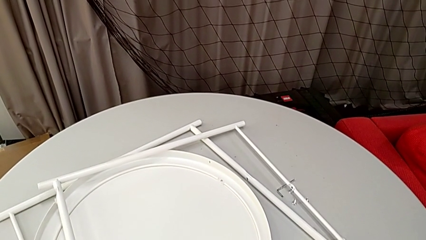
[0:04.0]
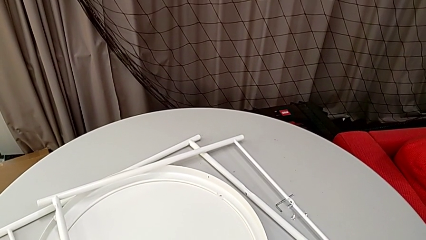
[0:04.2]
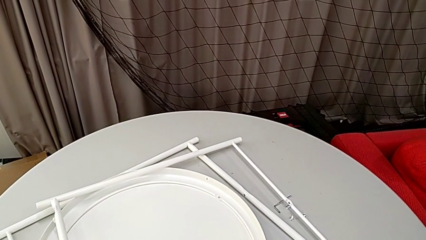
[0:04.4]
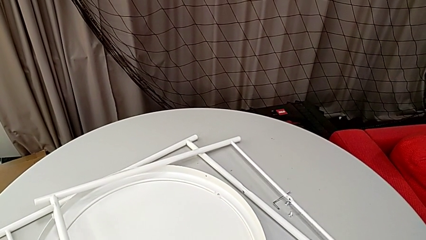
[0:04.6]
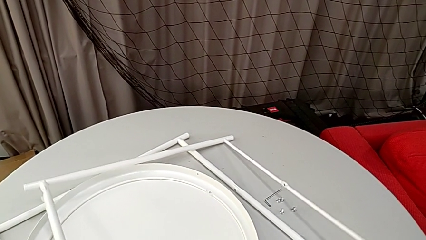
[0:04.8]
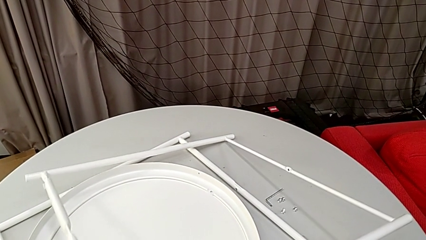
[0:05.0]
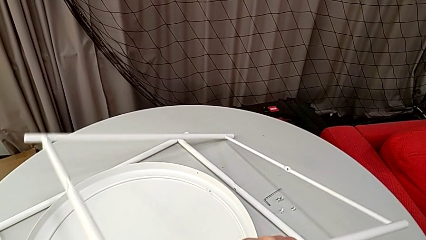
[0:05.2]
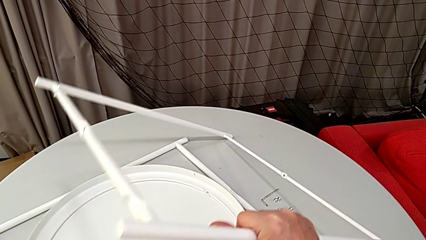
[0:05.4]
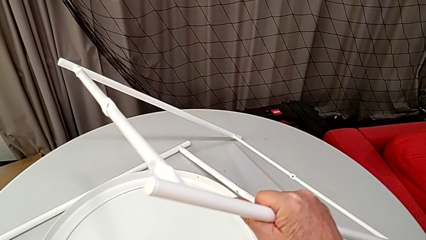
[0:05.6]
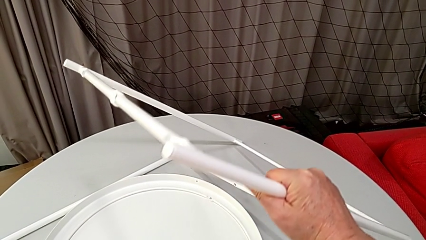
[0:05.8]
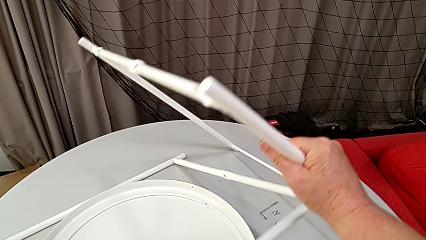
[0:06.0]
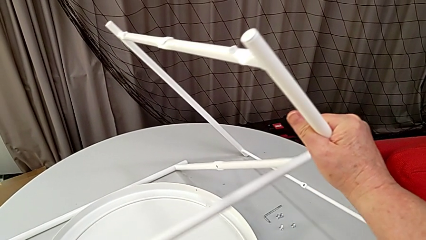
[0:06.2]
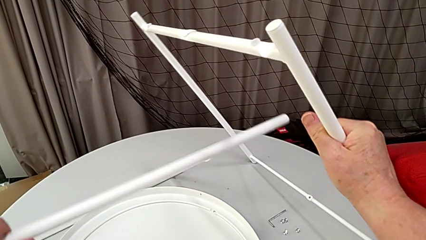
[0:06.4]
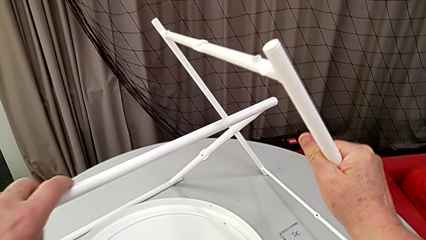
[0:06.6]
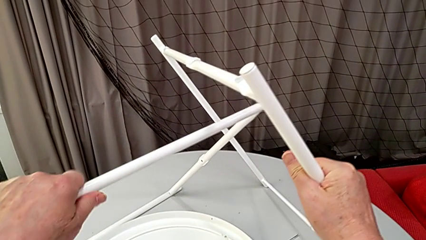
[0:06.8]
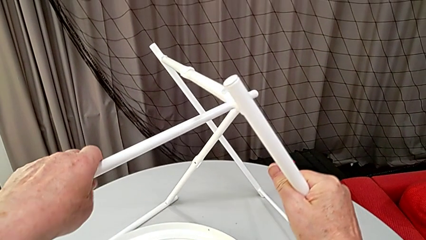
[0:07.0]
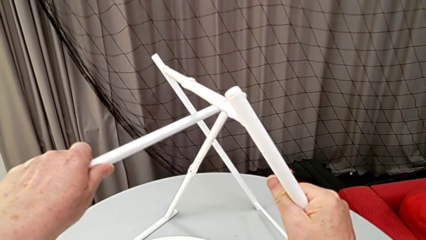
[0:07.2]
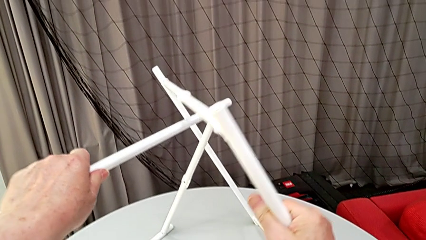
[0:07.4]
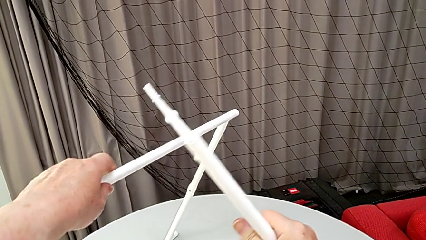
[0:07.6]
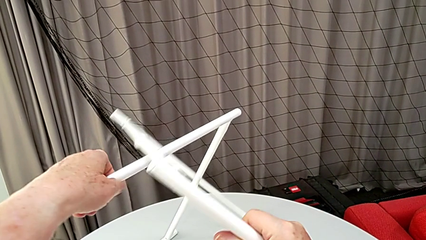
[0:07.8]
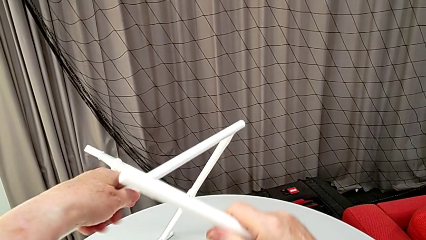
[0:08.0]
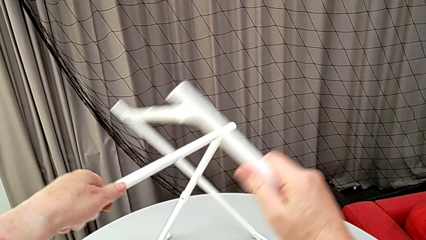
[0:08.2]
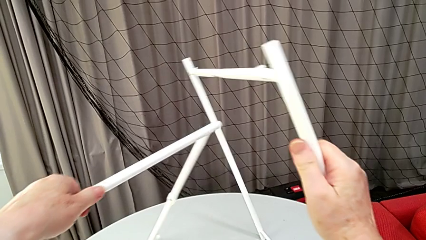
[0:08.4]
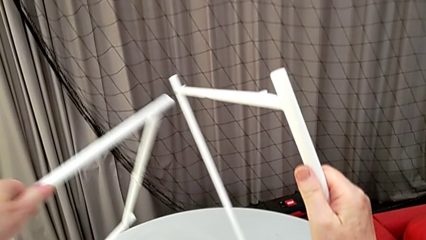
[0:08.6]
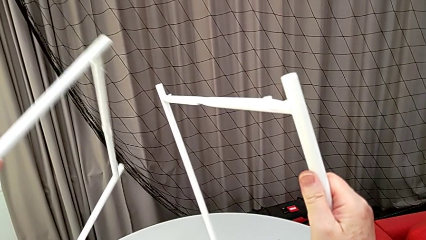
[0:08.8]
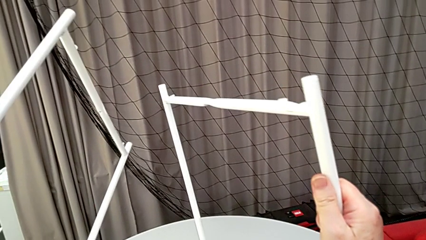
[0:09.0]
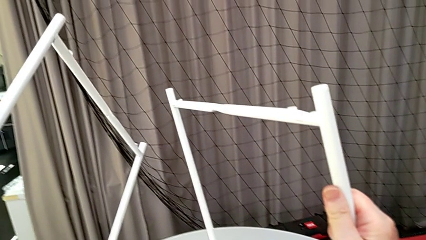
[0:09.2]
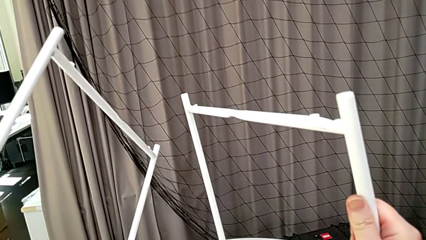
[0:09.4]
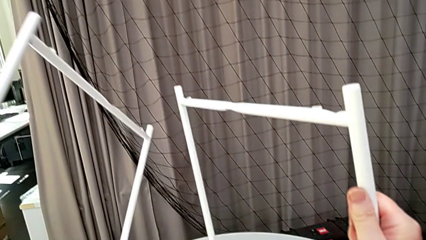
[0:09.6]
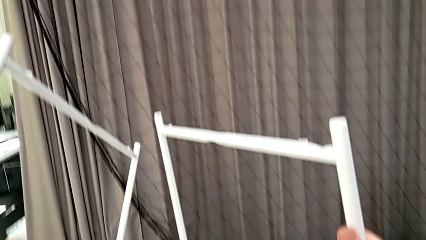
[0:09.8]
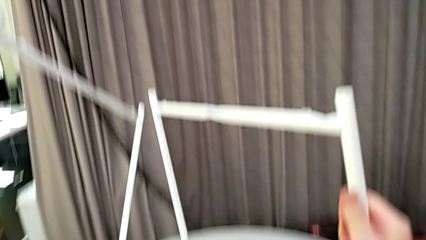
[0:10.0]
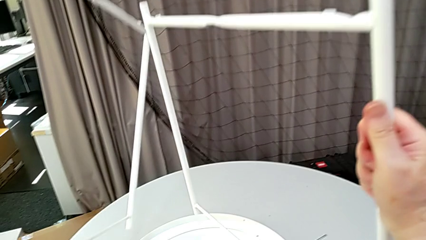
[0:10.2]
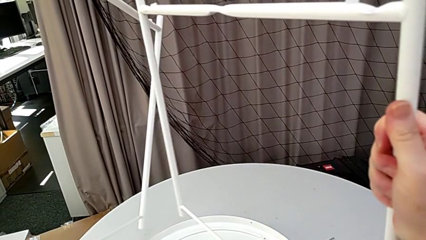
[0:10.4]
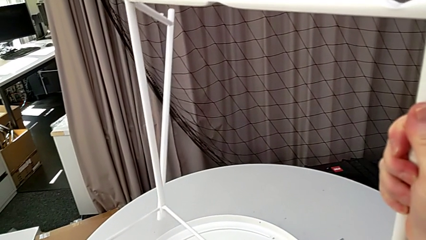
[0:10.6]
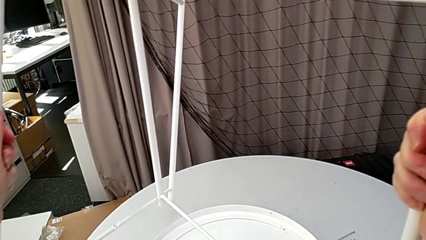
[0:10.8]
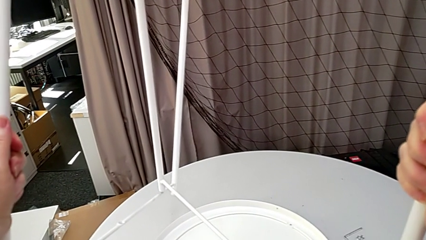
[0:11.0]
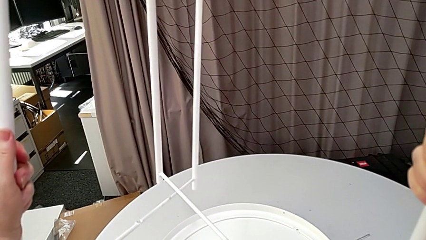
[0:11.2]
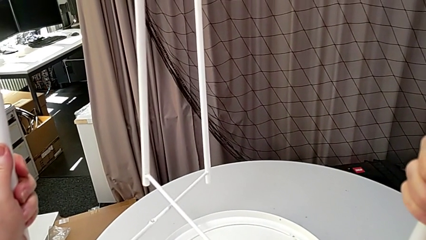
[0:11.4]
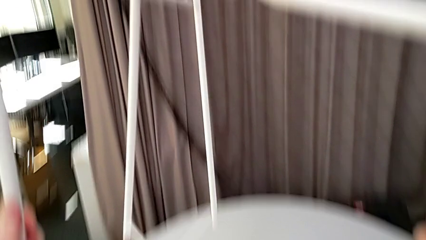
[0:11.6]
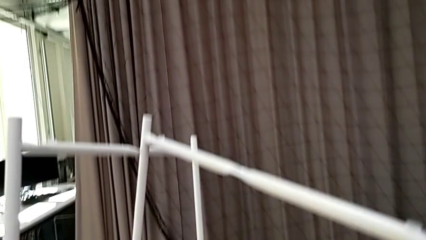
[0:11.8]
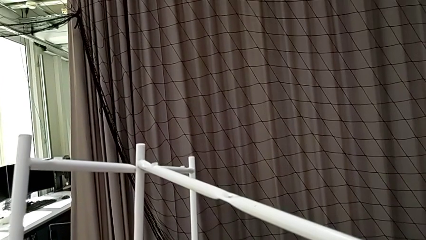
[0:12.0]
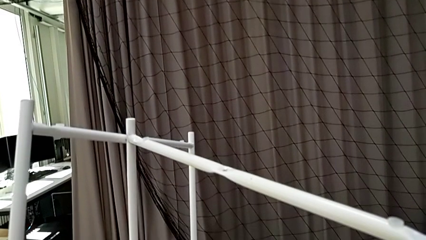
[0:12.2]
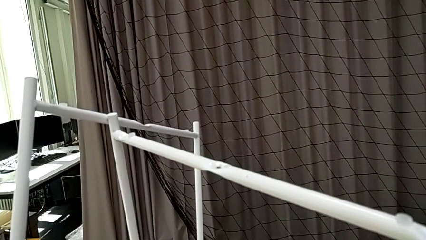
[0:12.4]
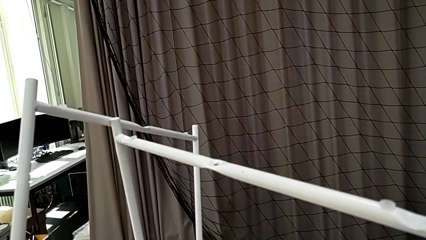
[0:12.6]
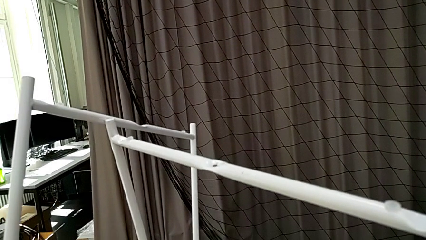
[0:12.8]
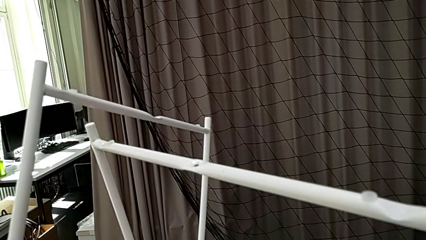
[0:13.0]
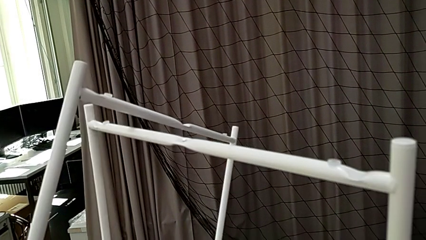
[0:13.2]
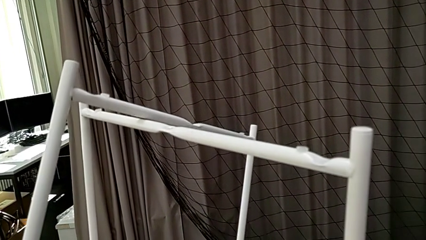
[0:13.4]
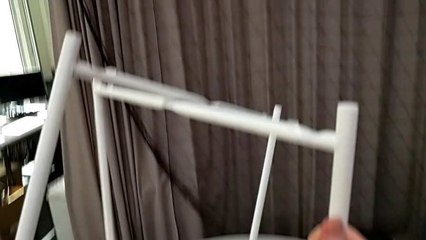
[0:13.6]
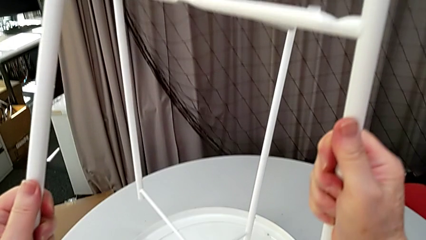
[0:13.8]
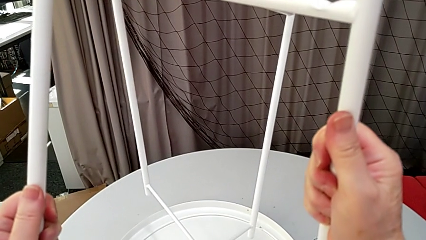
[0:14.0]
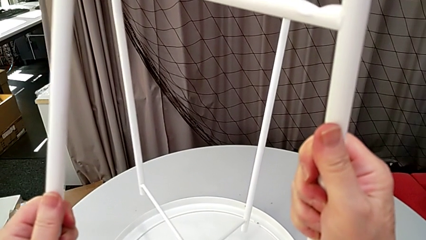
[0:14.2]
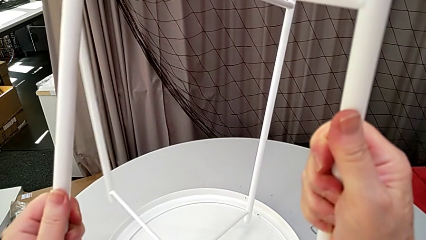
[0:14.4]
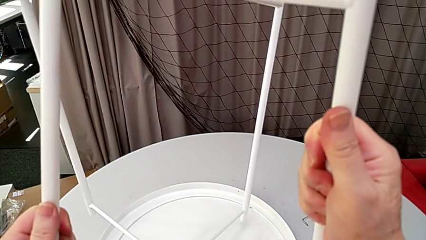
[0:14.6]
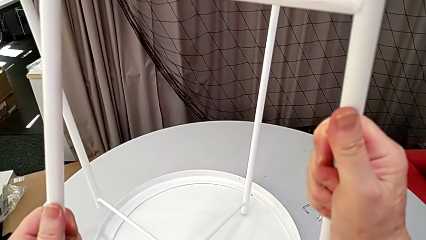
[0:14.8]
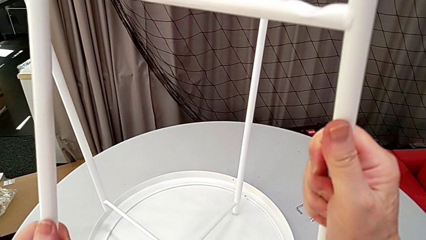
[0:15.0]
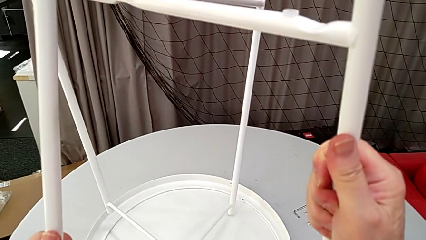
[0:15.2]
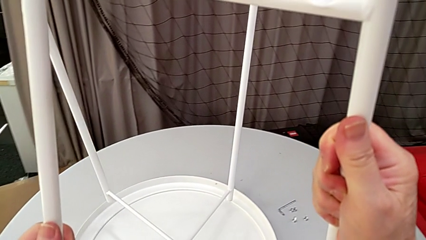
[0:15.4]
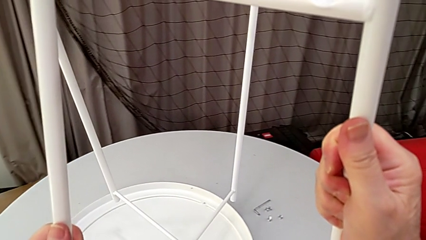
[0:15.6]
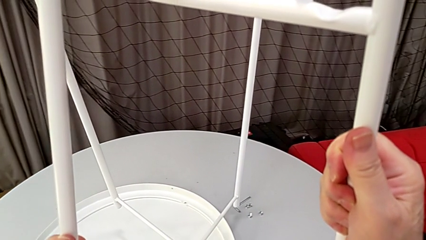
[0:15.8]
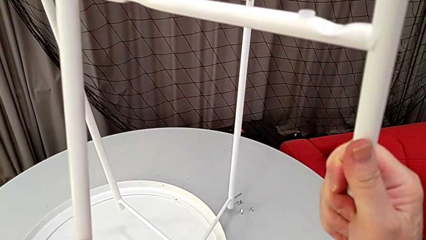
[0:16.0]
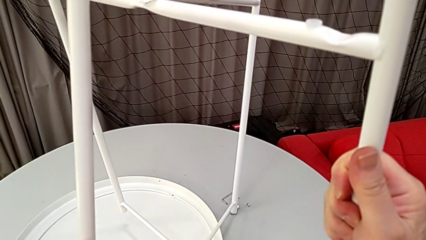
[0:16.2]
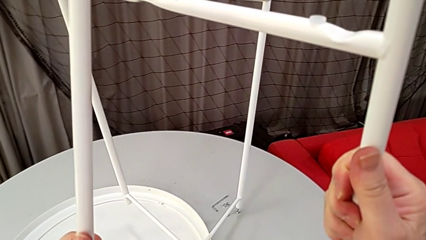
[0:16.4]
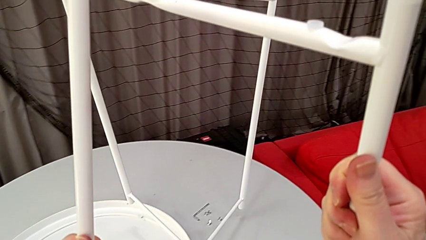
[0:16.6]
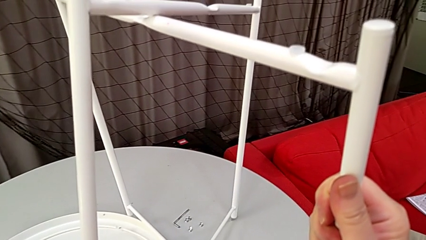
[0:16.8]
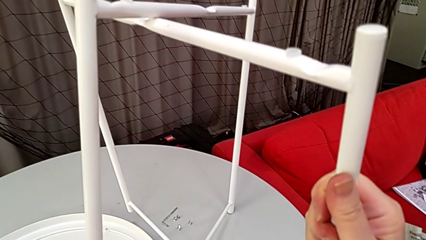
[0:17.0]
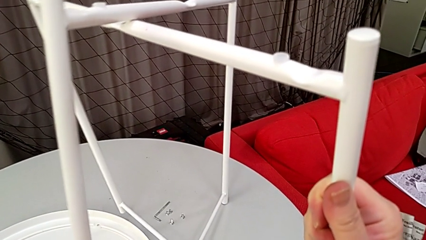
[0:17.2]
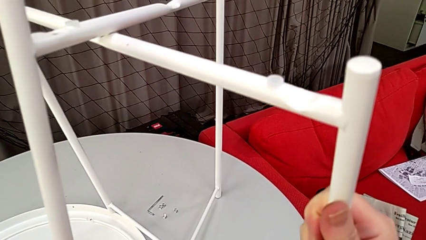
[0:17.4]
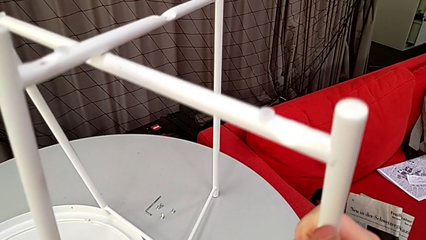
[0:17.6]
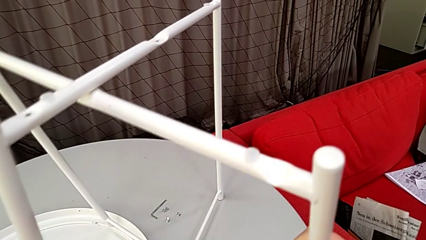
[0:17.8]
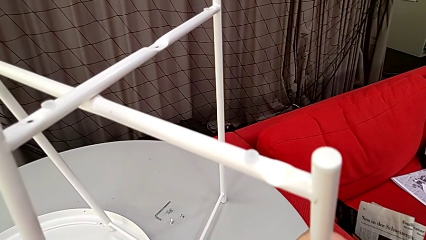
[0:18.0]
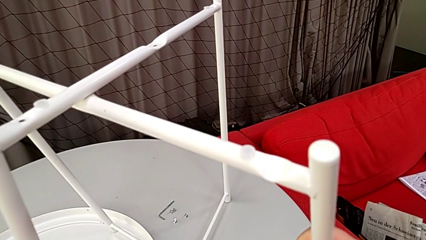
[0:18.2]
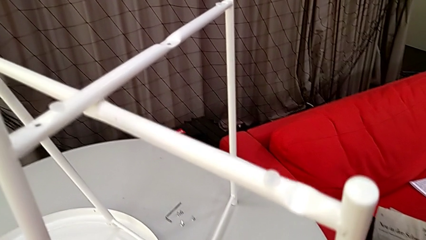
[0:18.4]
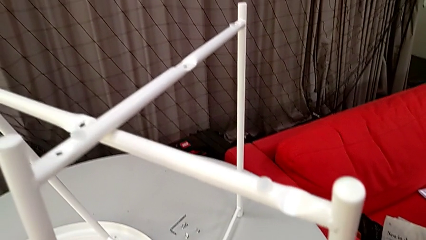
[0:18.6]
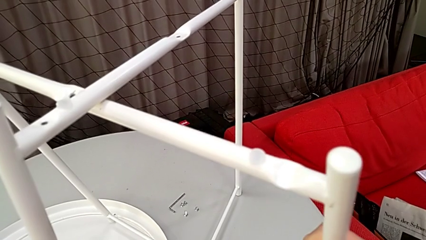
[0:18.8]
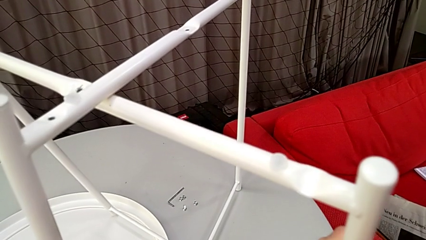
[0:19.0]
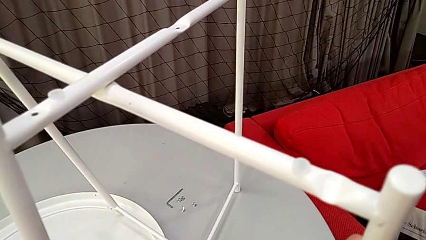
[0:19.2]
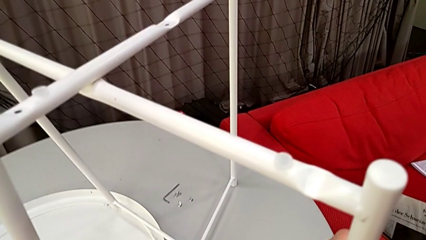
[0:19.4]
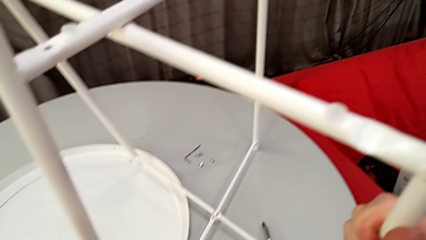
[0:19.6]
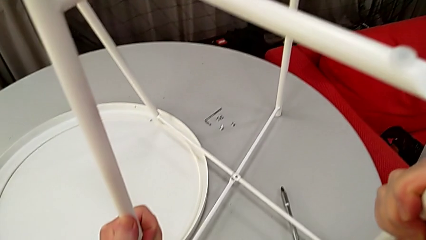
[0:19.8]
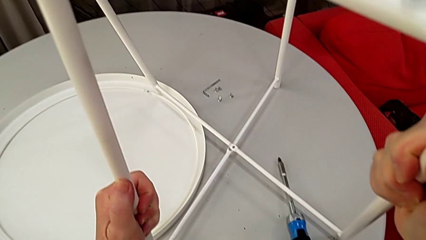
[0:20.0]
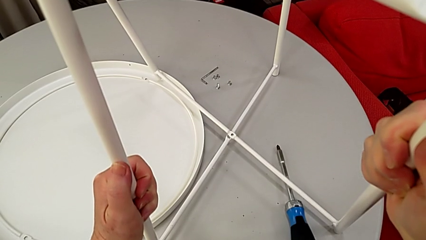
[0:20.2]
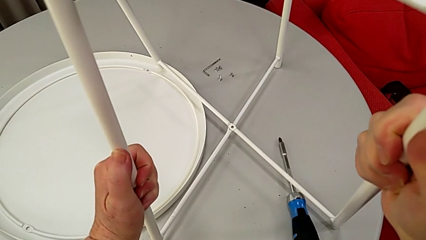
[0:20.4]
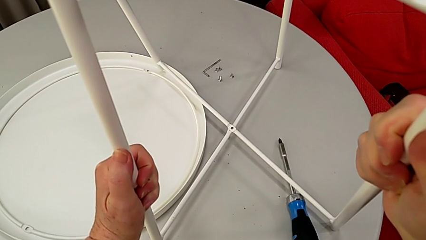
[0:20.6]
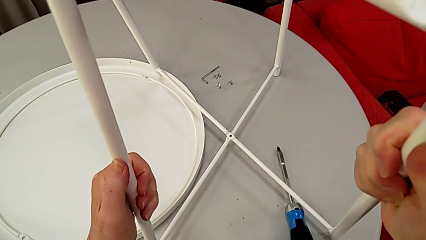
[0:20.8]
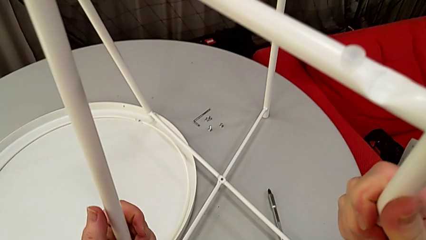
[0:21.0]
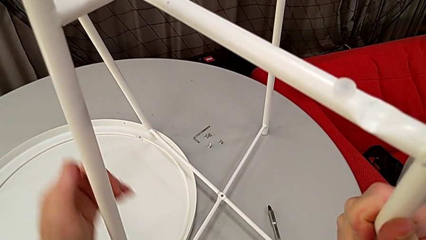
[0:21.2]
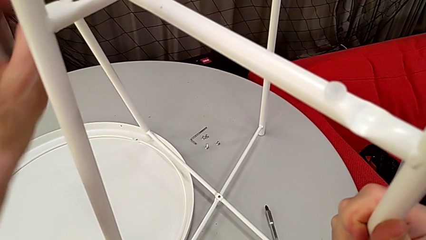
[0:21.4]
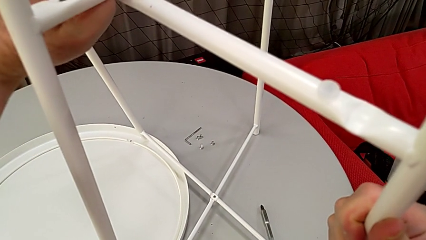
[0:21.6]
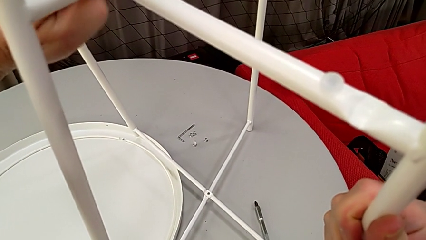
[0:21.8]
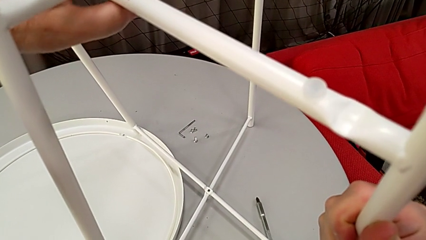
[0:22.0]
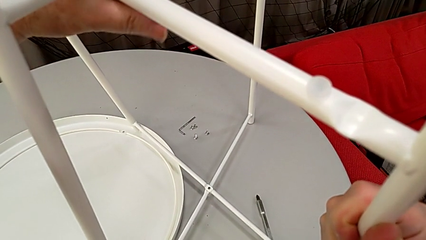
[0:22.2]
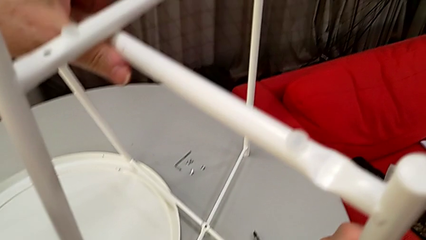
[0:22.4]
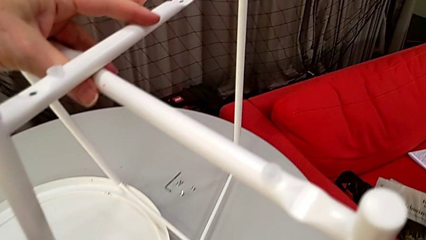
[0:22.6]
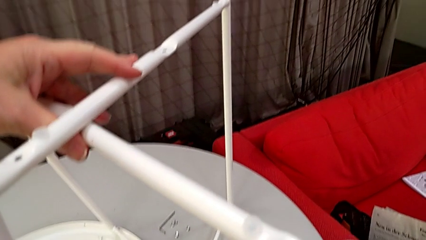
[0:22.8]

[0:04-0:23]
The camera wearer inspects the pieces regularly. They grab the leg, lift it, inspect it, slide it, place it and align it.
